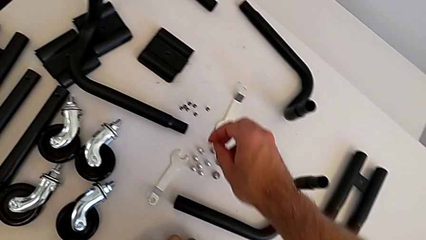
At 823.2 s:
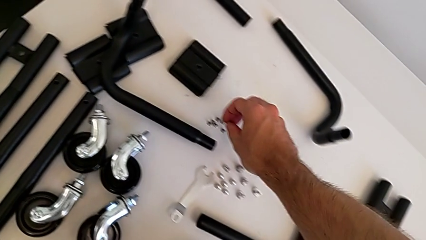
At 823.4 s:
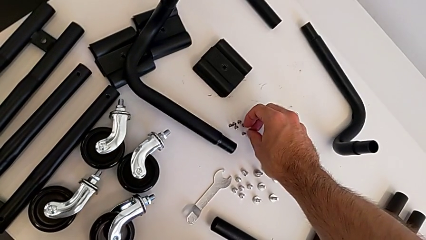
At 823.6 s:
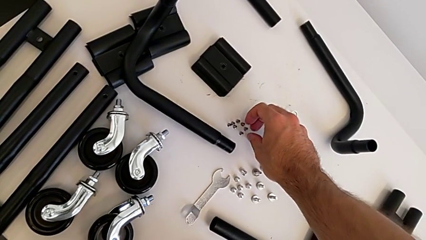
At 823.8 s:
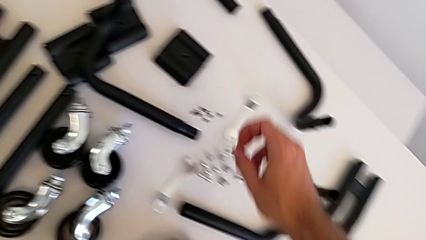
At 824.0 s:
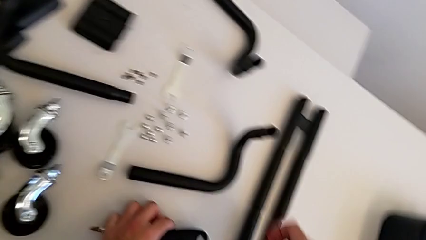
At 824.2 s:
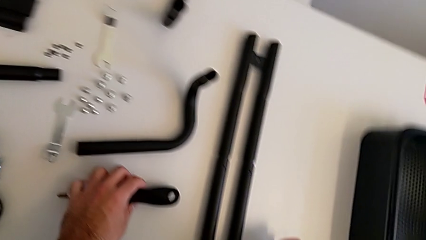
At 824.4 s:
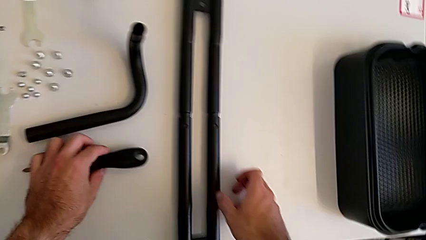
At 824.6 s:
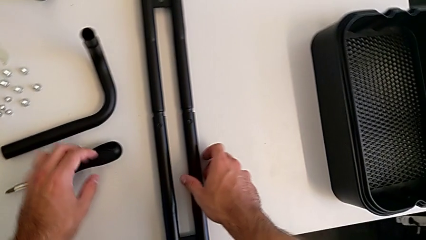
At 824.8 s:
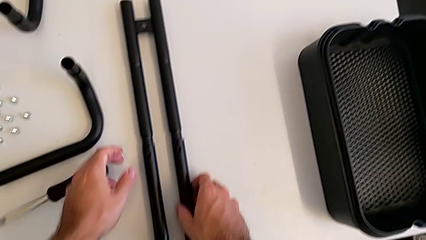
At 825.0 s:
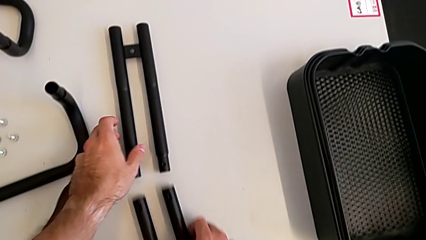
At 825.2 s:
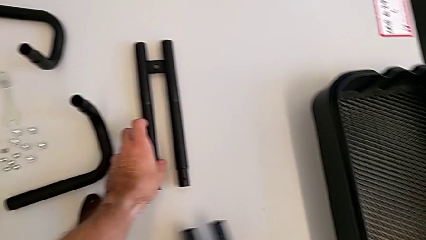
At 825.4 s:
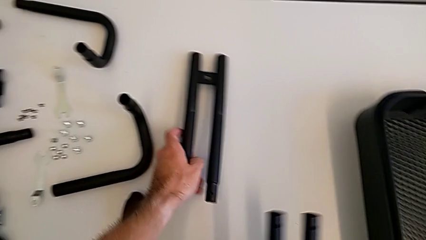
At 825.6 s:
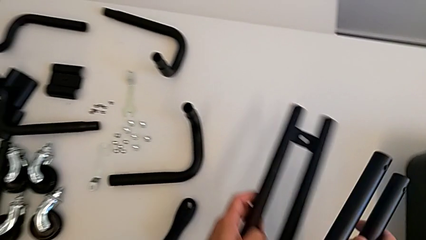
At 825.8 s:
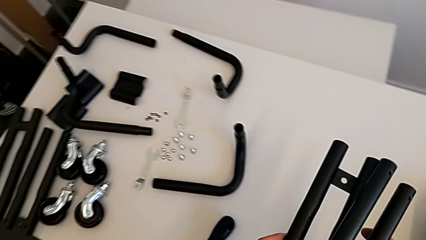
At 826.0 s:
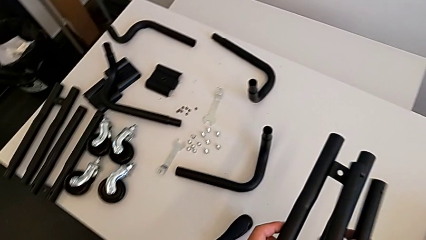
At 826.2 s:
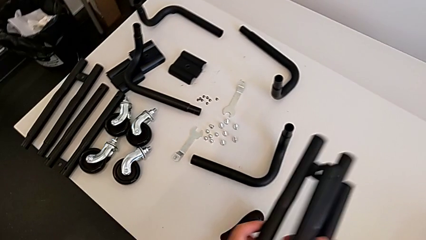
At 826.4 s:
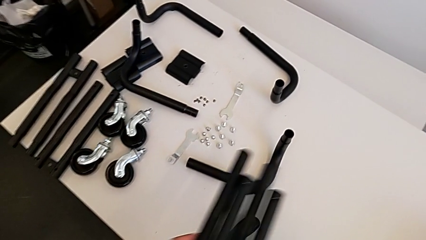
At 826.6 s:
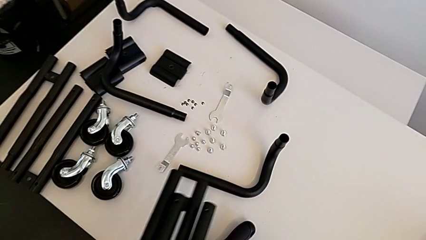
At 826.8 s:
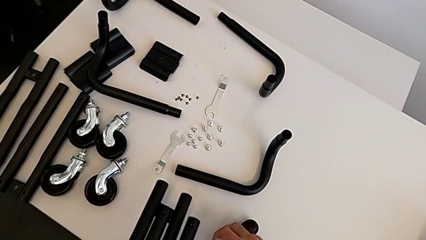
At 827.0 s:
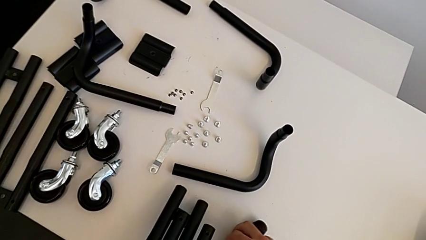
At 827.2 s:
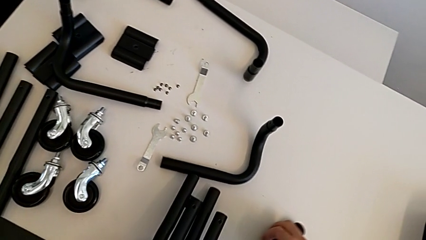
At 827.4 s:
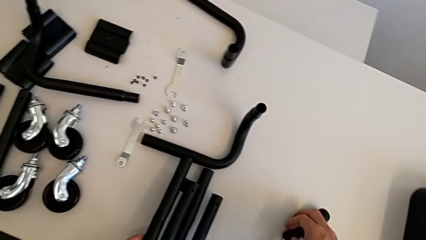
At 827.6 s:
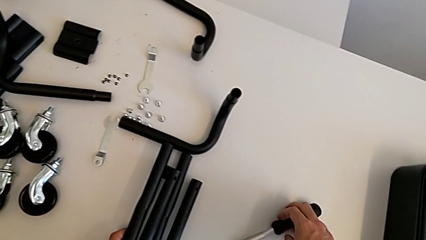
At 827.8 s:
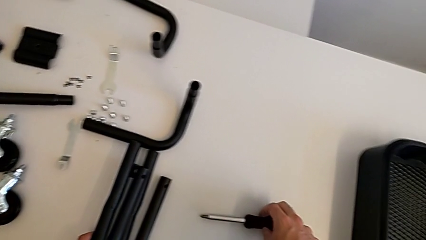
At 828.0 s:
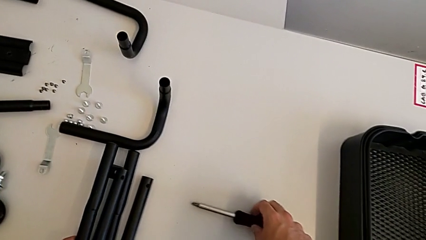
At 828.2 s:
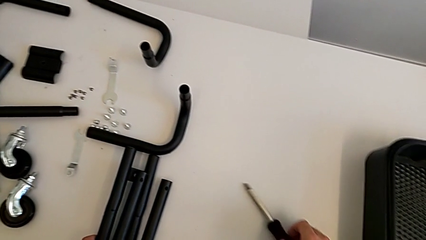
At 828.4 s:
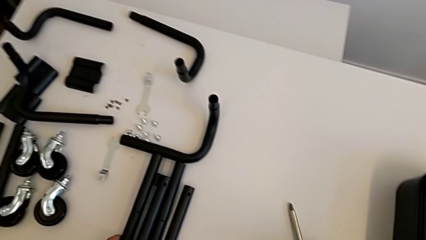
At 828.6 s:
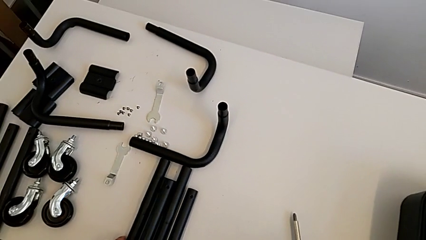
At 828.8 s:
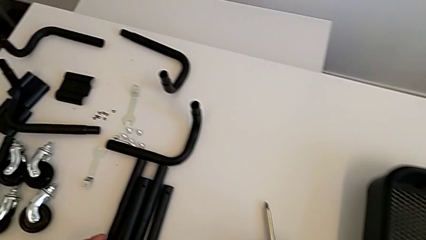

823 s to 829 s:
The camera wearer is splitting the bars. They place the screw, split the left leg, grab the leg, place the leg and place the screwdriver.
